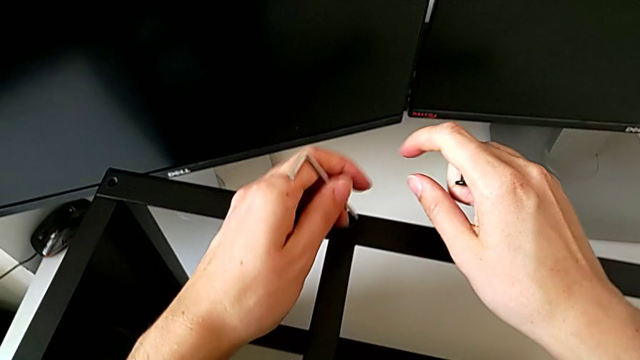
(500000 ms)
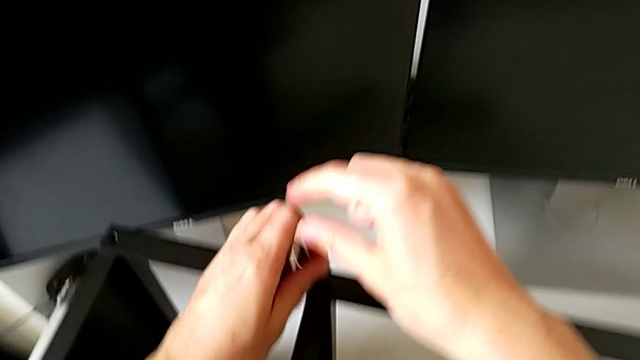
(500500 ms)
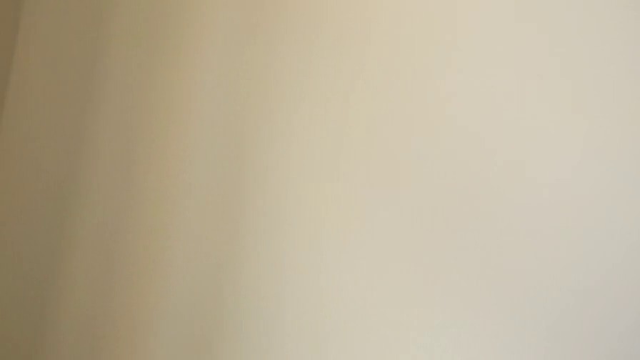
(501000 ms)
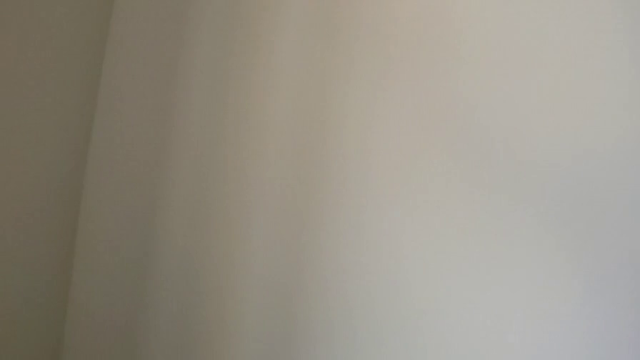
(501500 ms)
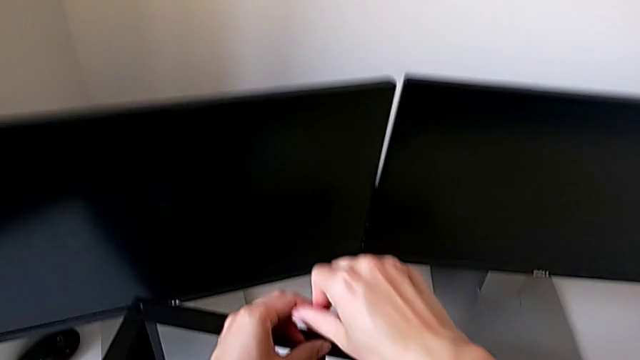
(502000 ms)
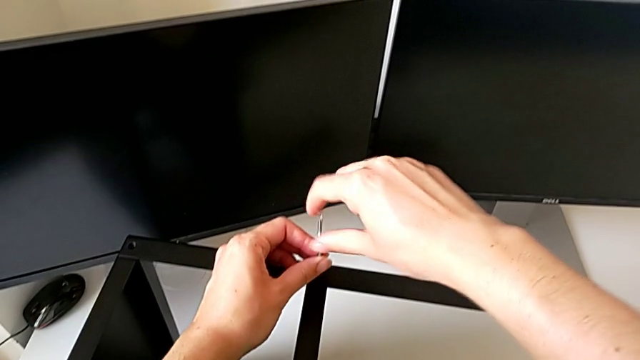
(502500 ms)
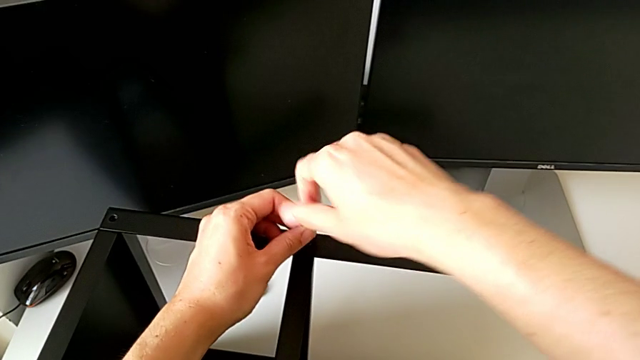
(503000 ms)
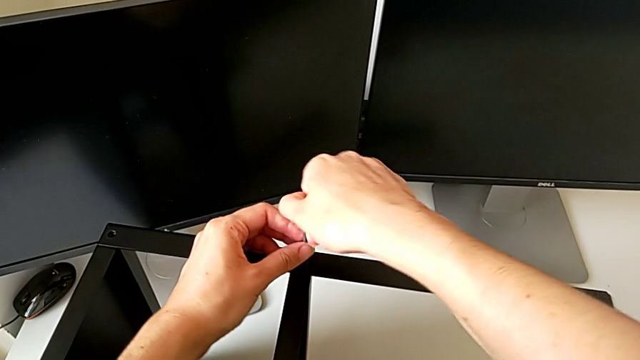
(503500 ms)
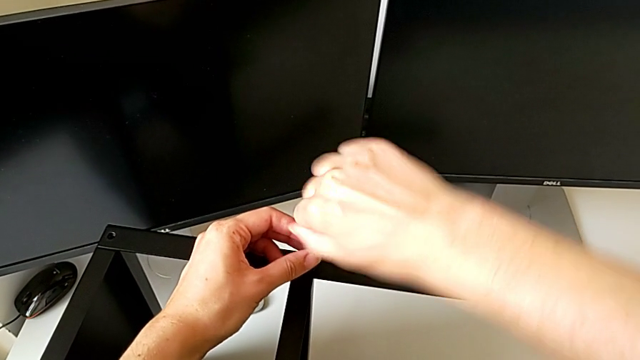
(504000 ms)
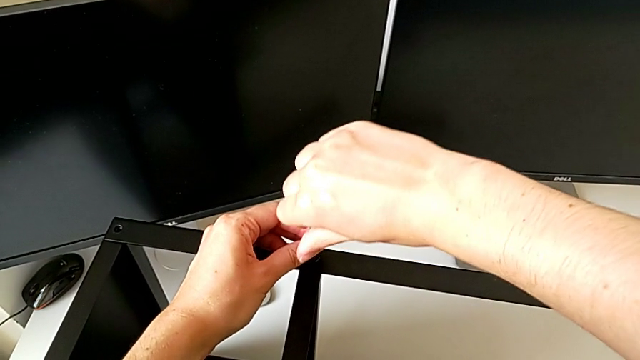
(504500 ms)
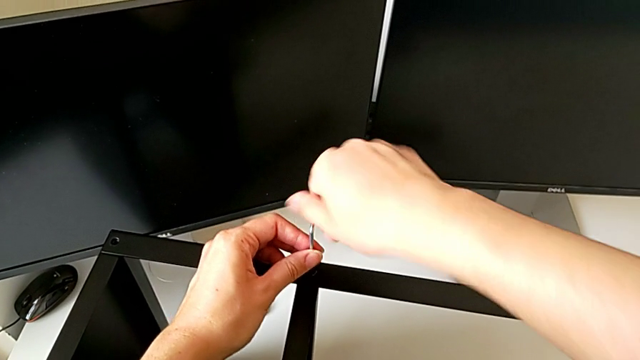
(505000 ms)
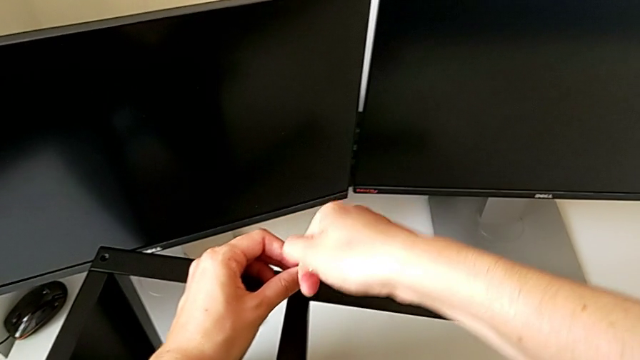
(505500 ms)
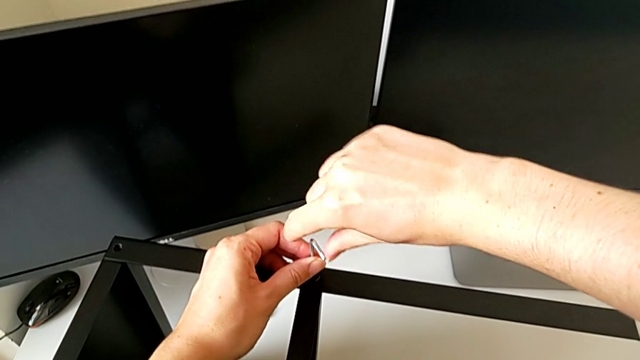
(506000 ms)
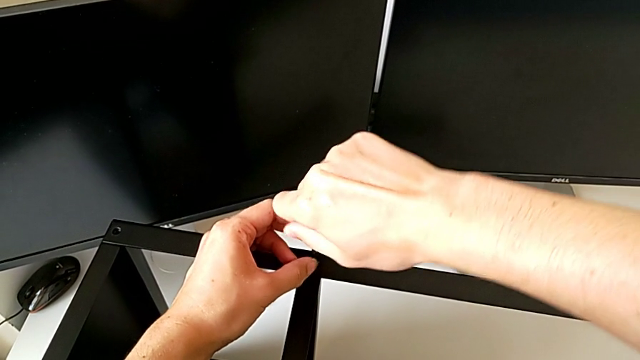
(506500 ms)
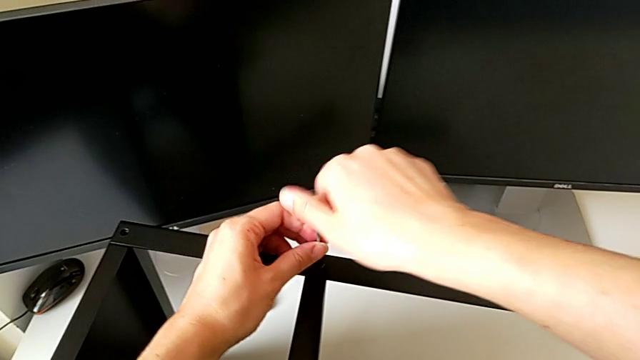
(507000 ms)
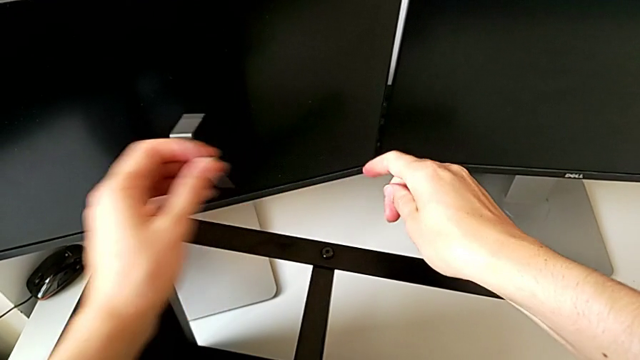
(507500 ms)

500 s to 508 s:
The camera wearer is screwing the second hex socket head onto the fourth leg. They insert the Allen wrench, screw the hex socket head and withdraw the Allen wrench.

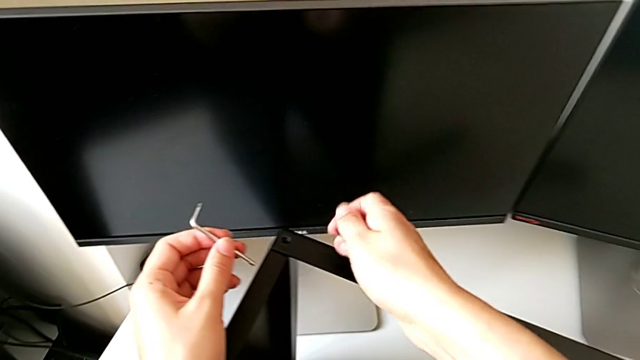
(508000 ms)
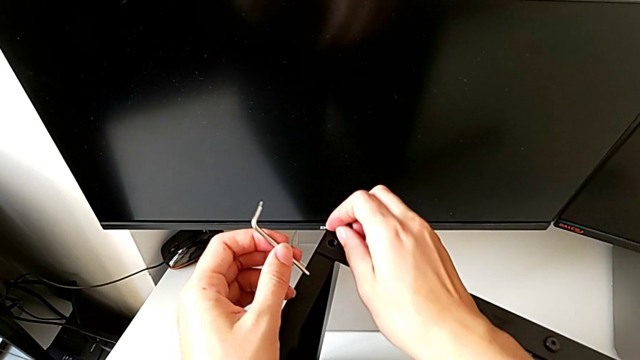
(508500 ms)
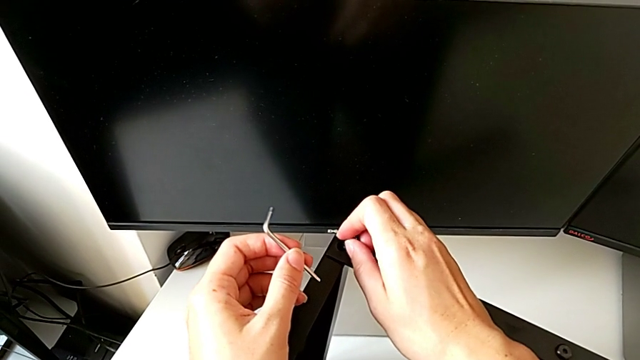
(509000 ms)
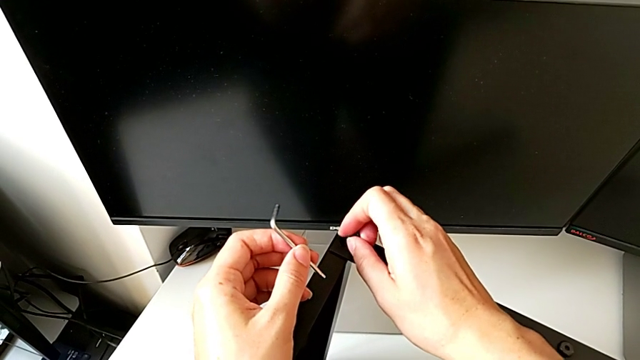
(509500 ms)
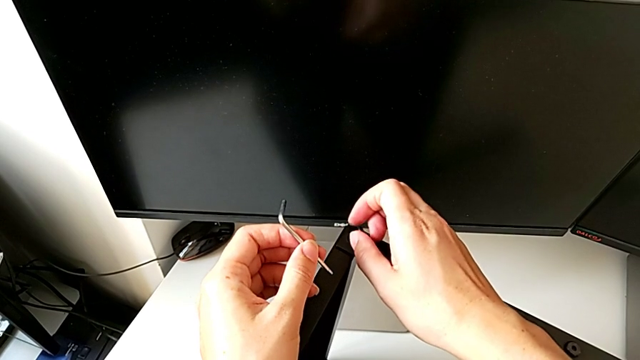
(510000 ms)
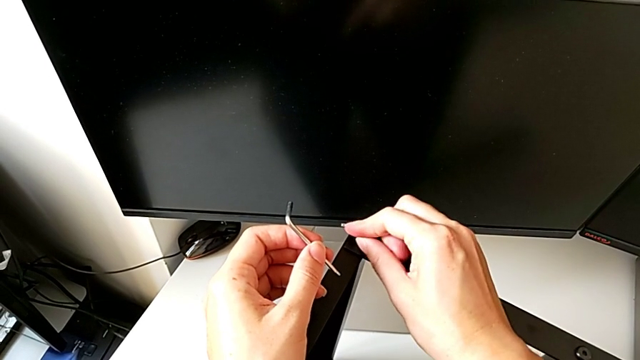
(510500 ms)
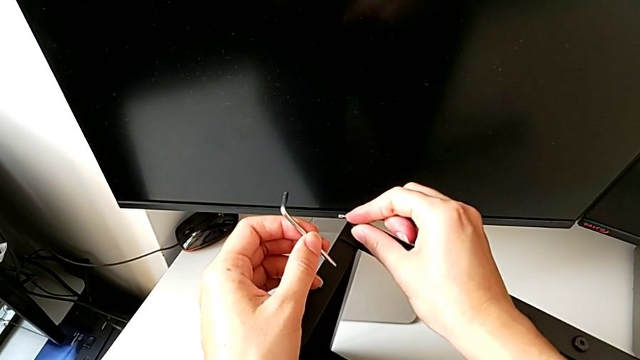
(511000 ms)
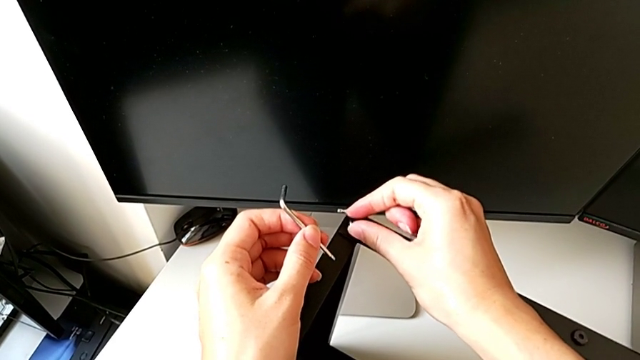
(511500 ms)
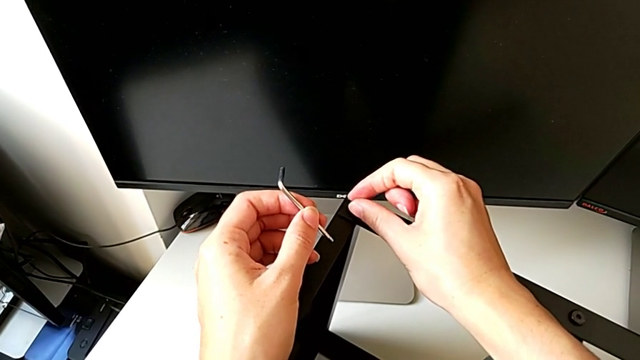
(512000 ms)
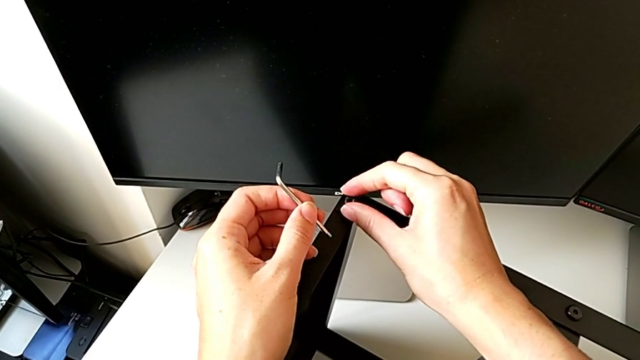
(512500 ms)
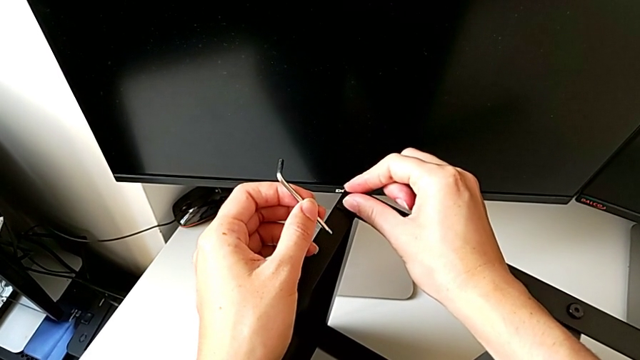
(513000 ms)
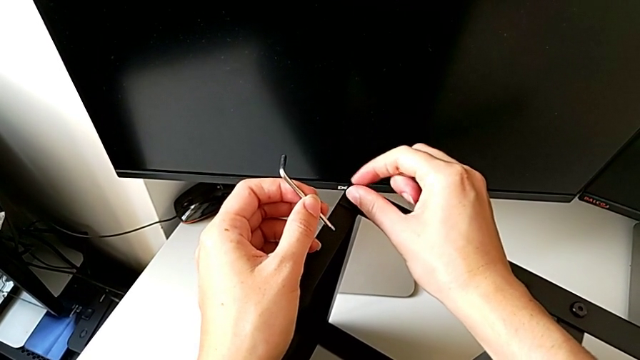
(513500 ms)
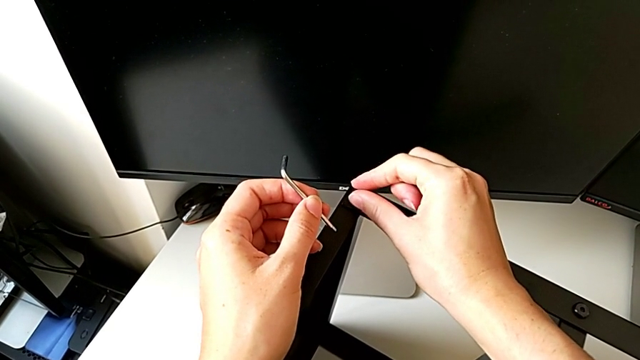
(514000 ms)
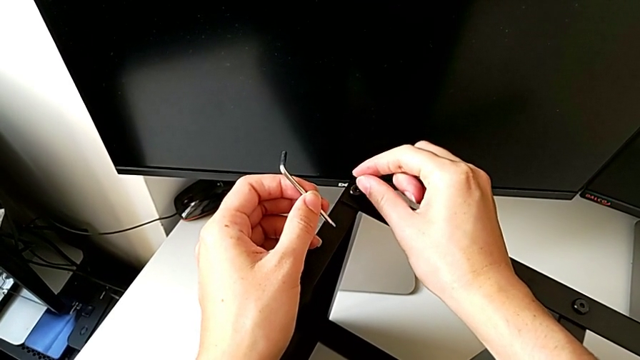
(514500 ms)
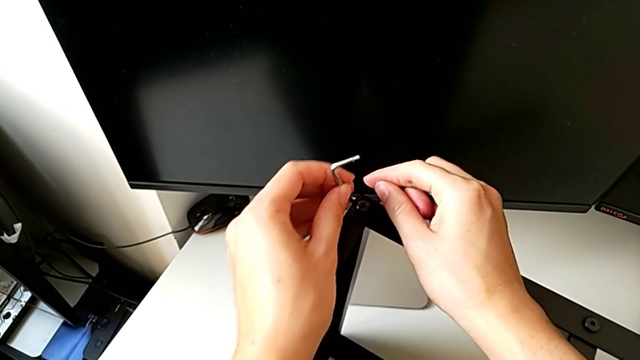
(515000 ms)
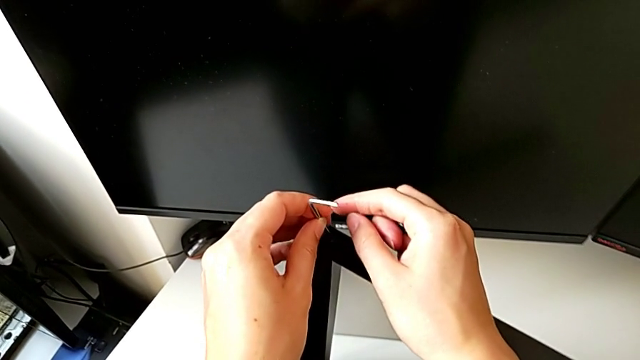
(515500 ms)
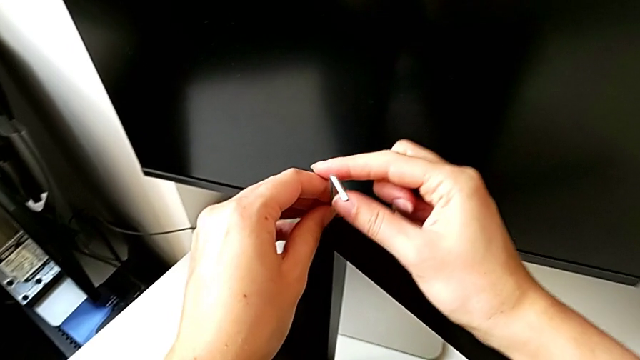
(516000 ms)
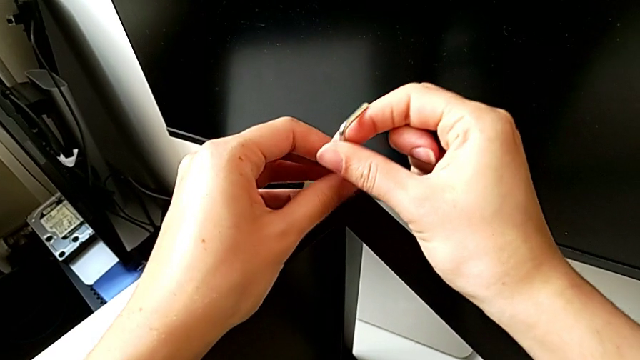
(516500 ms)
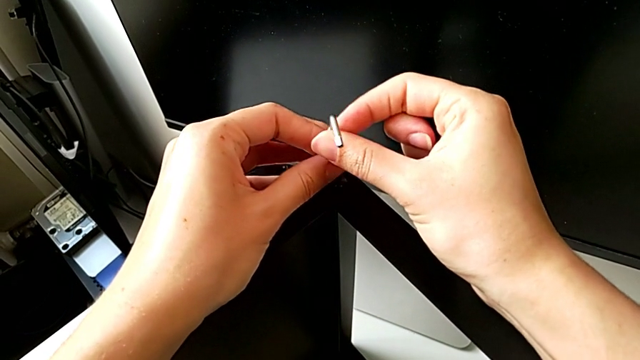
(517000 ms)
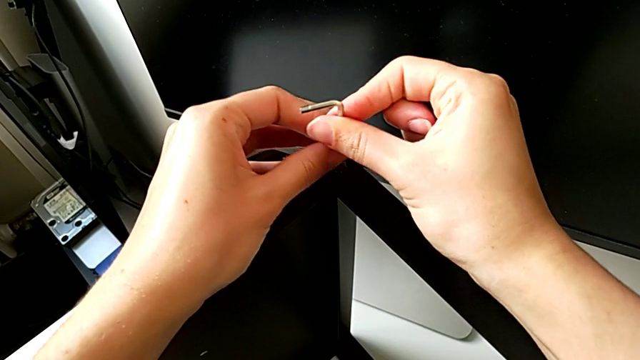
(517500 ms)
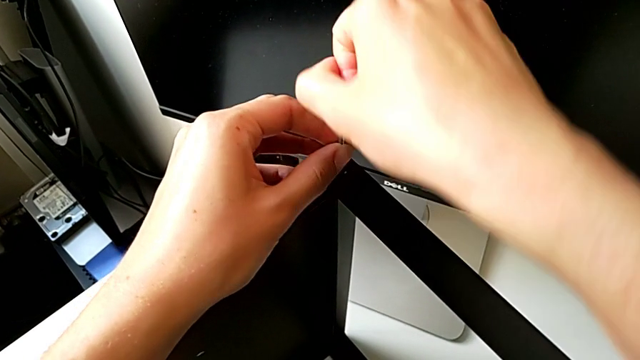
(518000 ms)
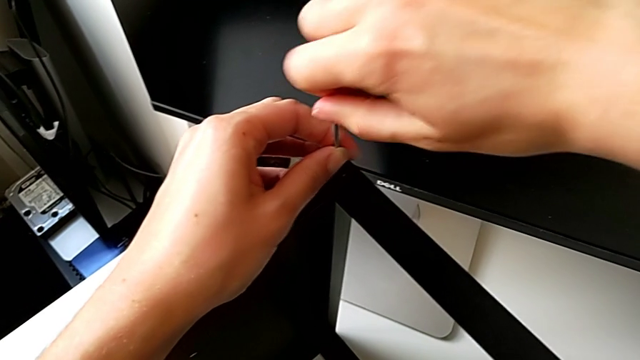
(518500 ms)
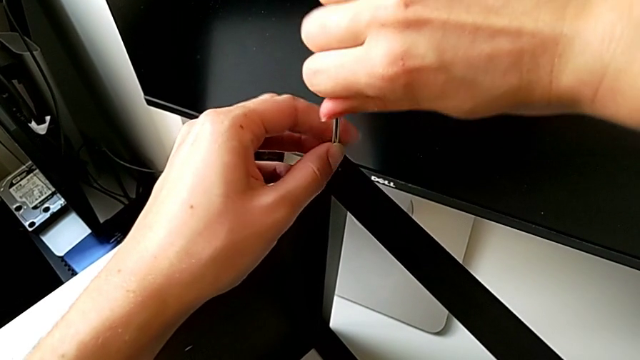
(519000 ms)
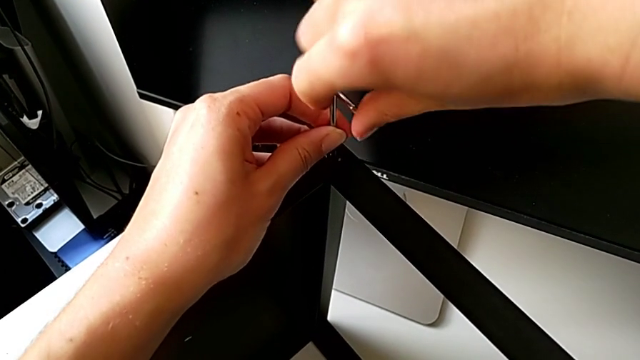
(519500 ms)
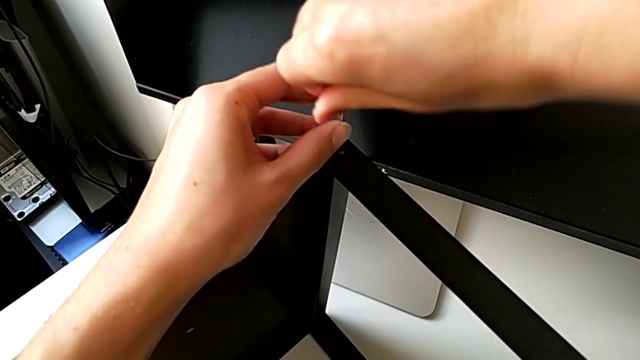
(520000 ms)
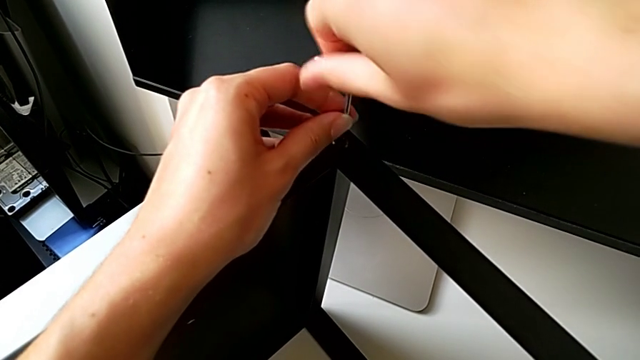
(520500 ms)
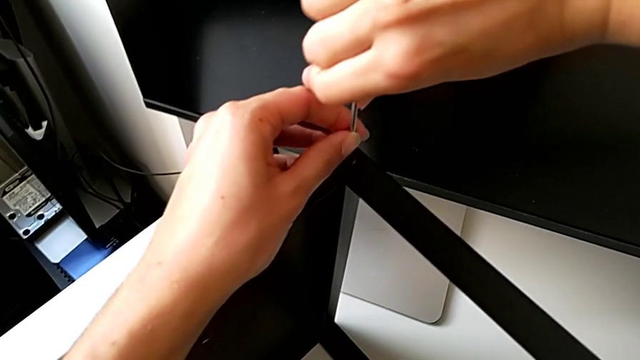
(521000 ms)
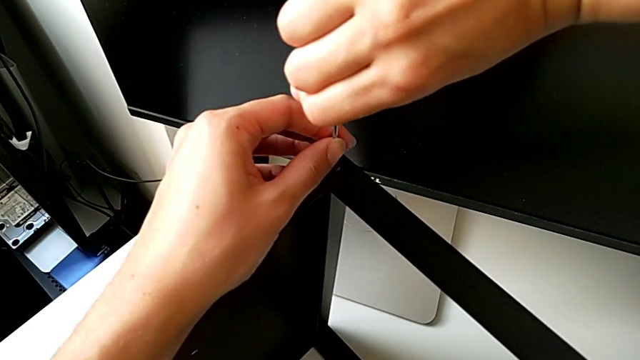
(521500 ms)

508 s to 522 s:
The camera wearer is screwing the second hex socket head to join the fourth leg with the table top. They approach the nightstand, insert the hex socket head, screw it, insert the Allen wrench and screw the hex socket head.
